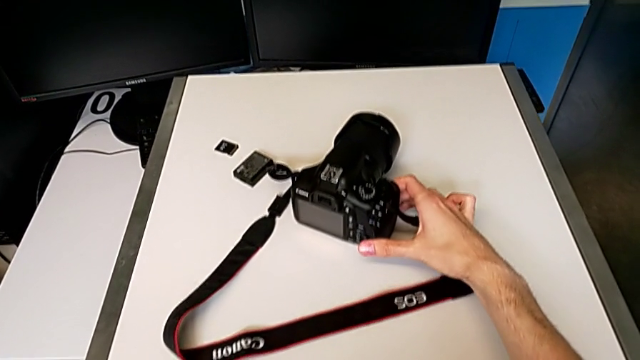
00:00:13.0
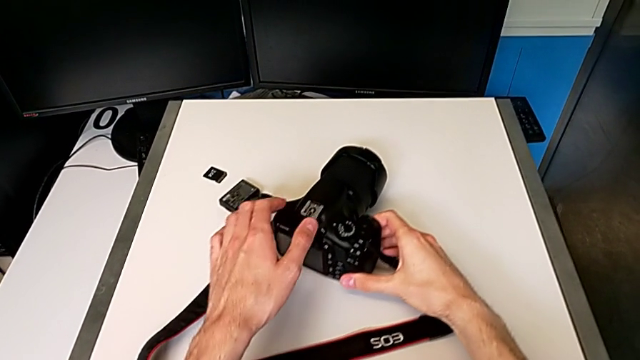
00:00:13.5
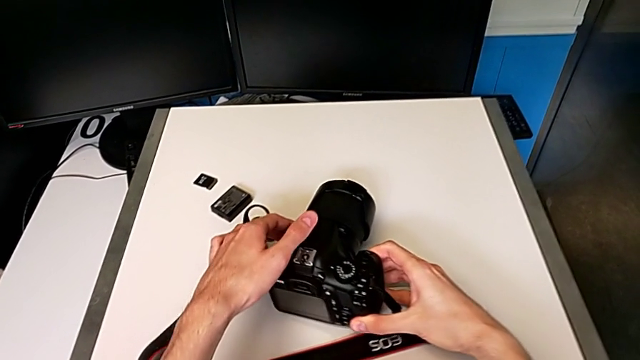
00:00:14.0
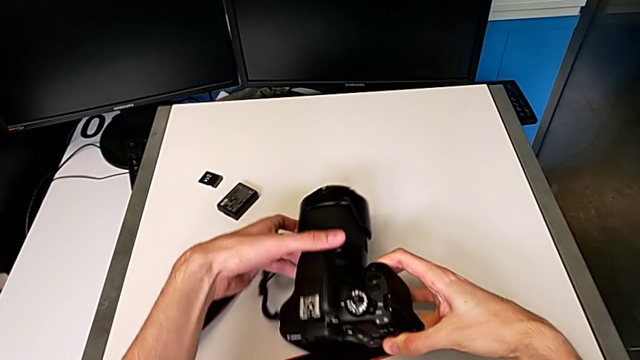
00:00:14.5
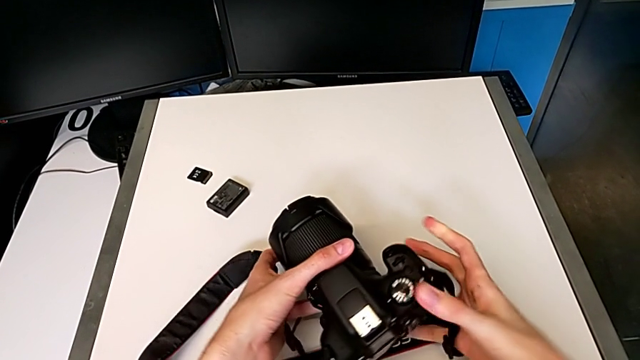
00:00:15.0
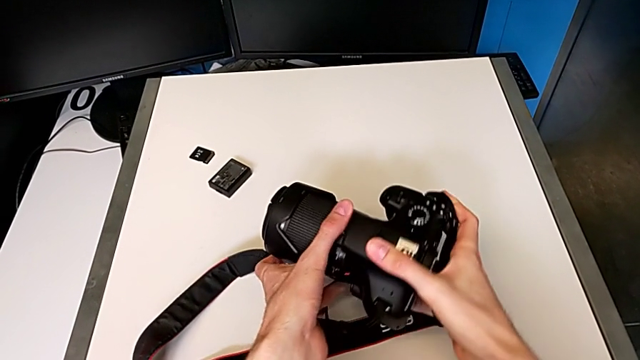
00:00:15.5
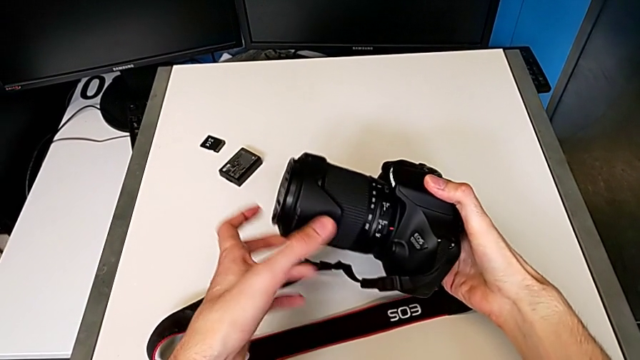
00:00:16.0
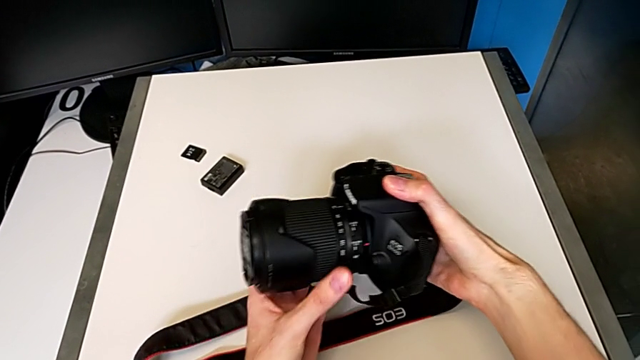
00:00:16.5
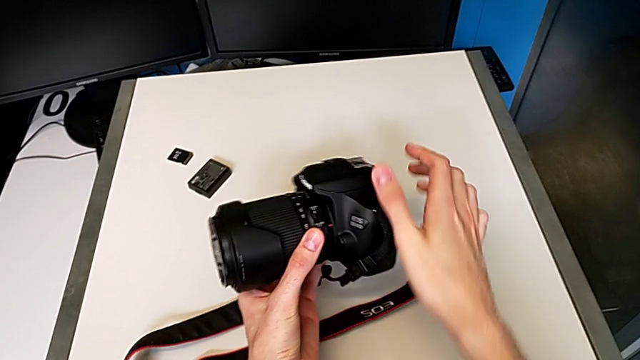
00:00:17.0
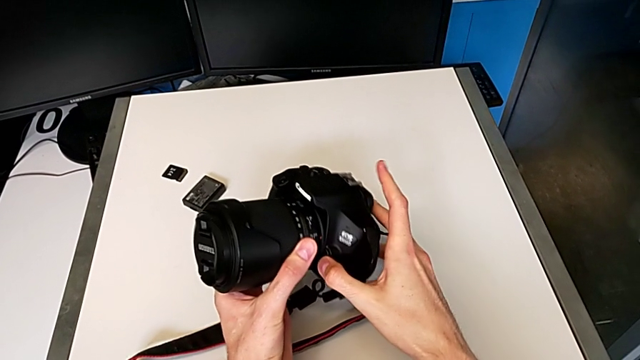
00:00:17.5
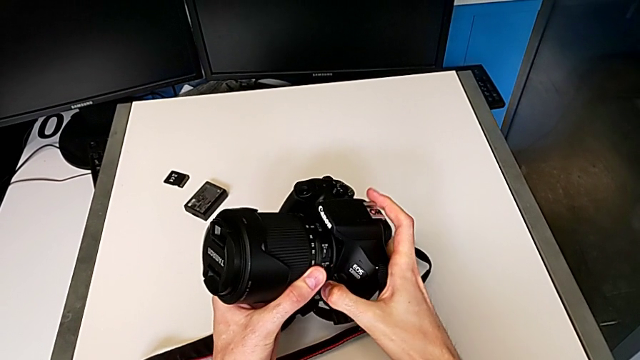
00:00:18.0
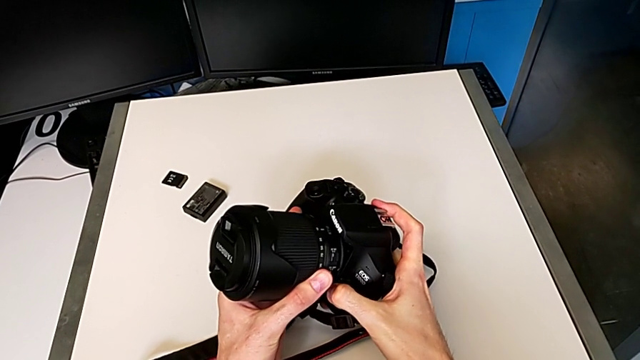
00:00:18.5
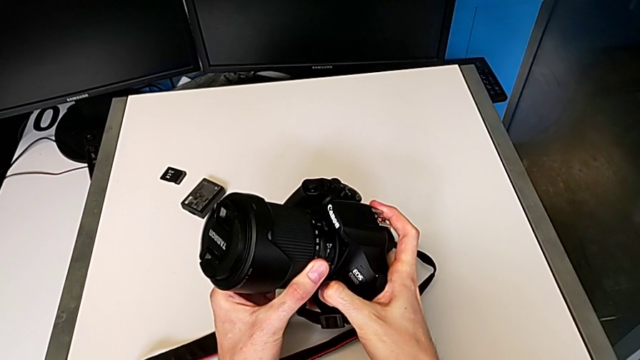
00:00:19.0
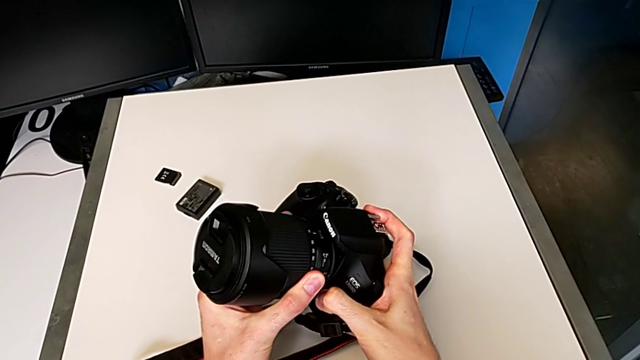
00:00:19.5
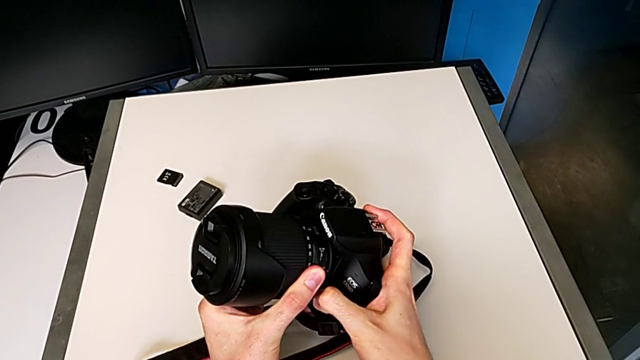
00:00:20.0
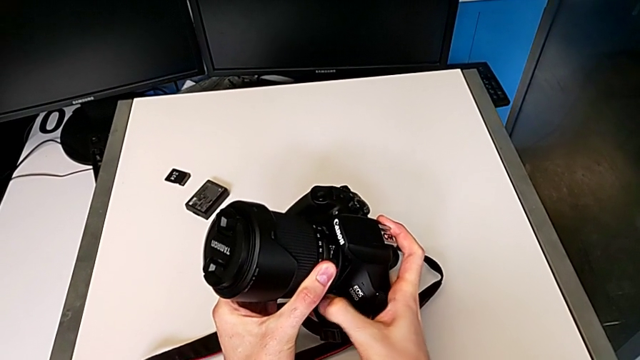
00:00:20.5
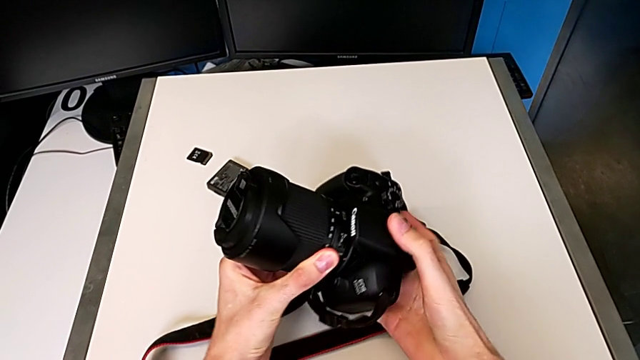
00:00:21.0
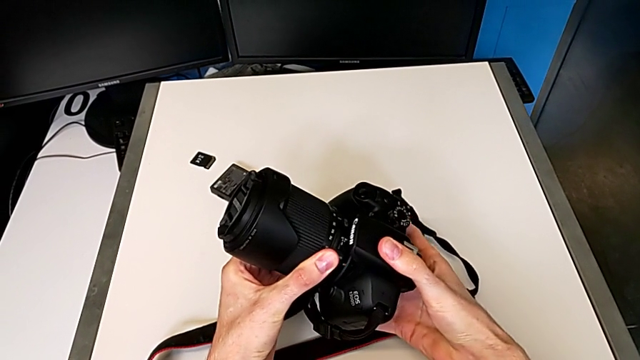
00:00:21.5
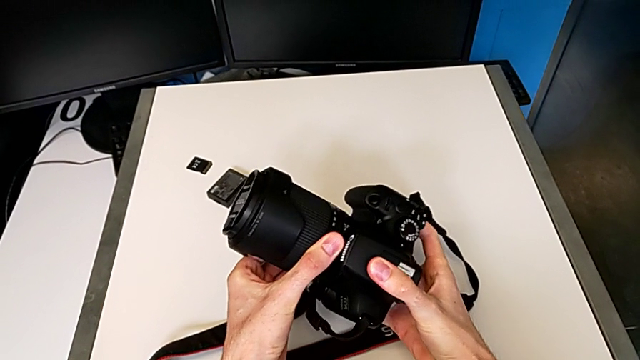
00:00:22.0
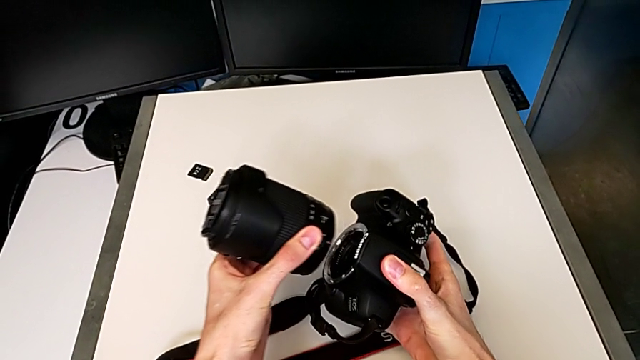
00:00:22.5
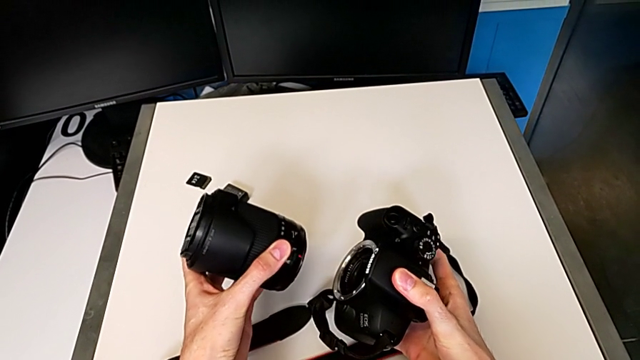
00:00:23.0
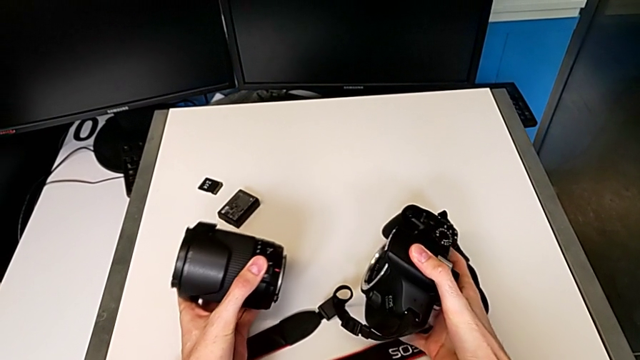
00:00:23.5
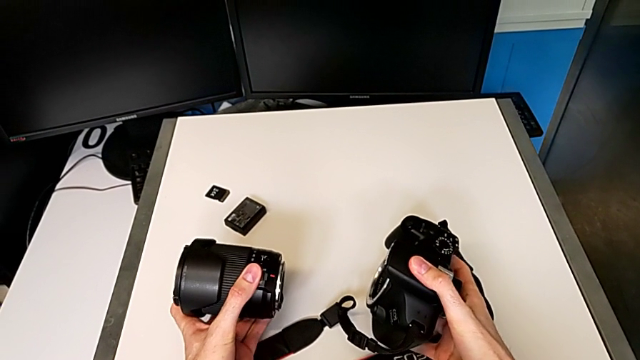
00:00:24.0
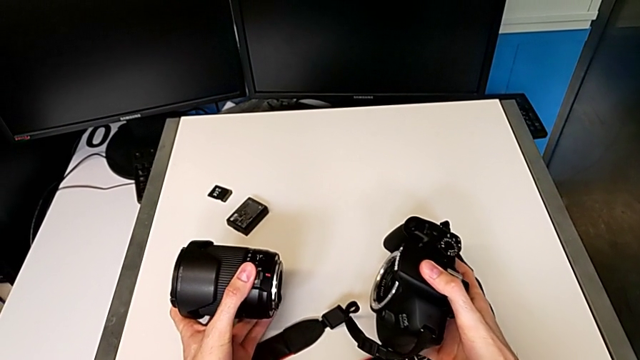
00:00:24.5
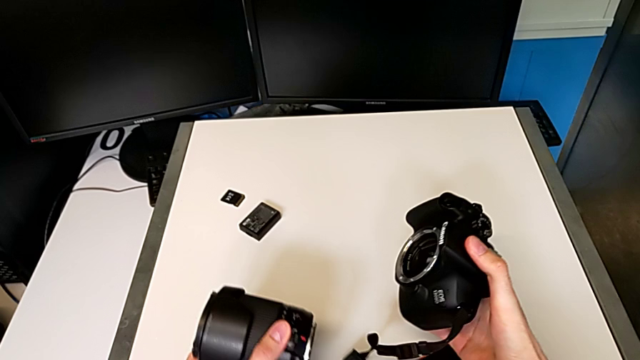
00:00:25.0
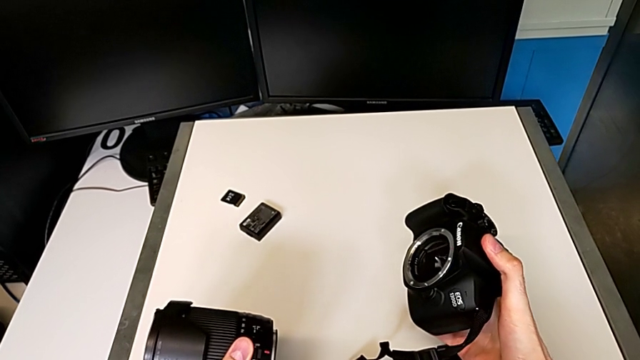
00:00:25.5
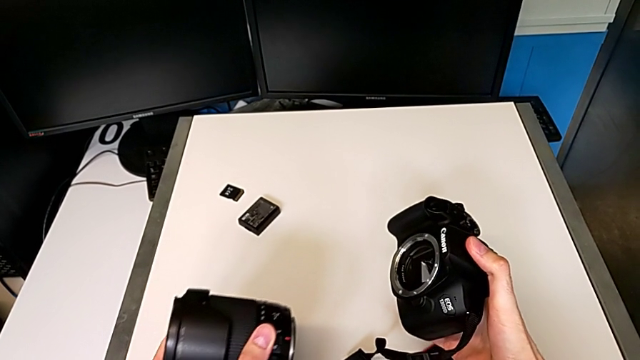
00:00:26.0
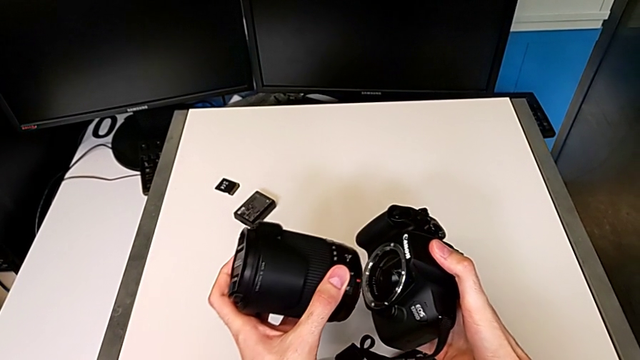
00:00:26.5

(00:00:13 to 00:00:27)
The camera wearer detaches the lens. They grab the DSLR, rotate it, press the release button, rotate the lens, withdraw it and hold it.

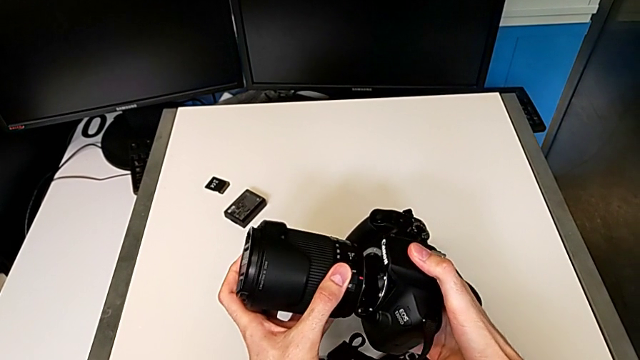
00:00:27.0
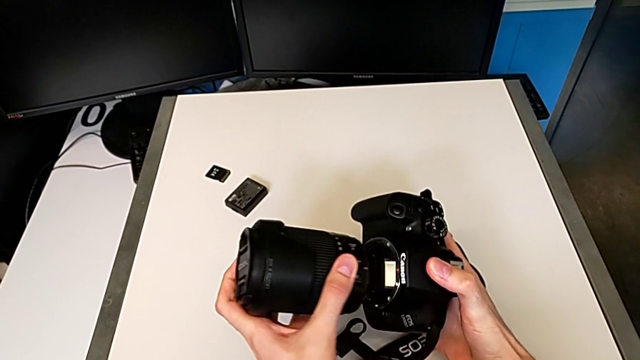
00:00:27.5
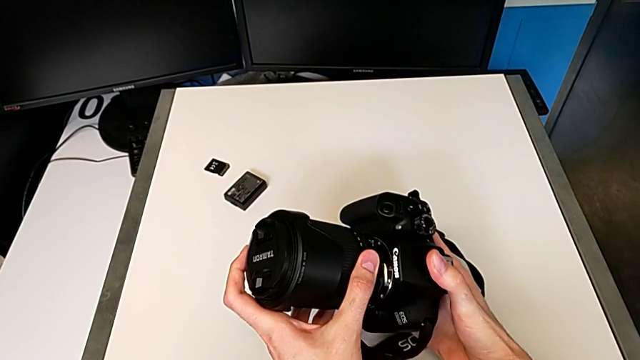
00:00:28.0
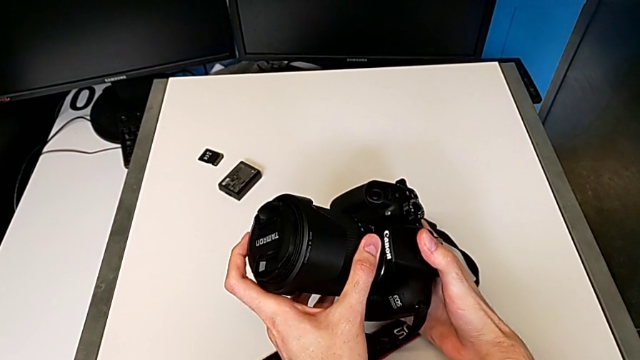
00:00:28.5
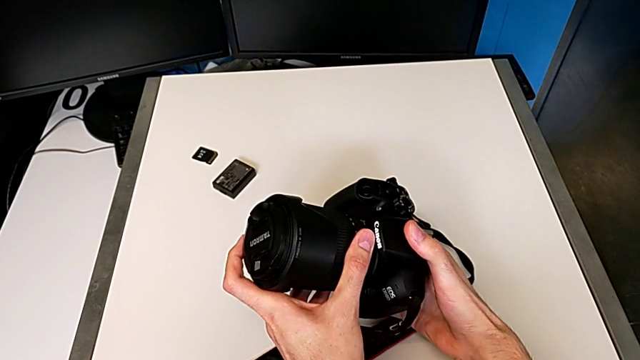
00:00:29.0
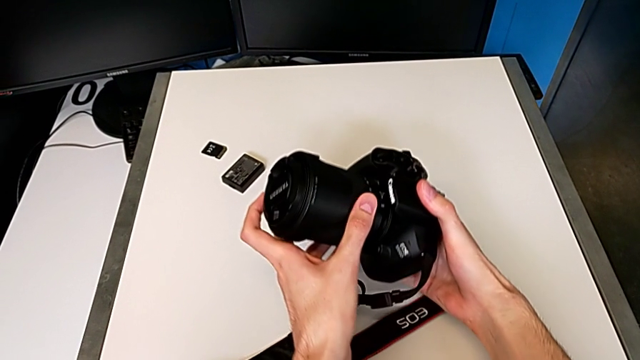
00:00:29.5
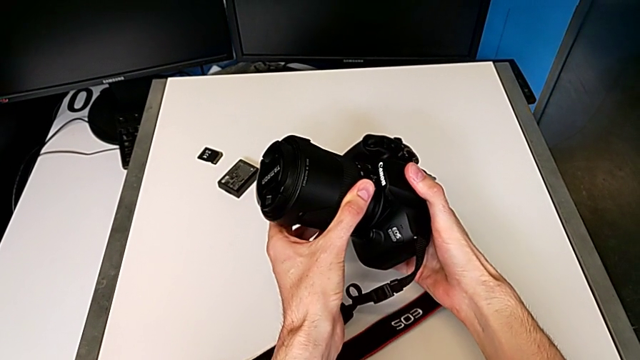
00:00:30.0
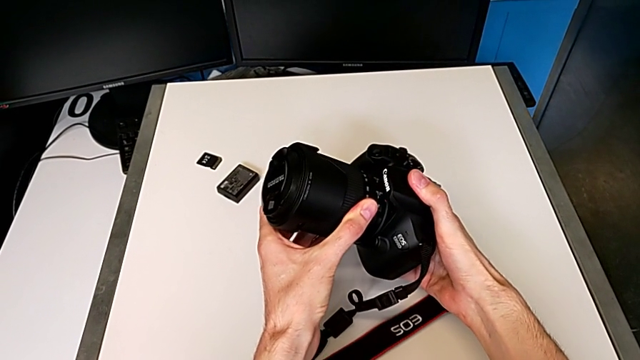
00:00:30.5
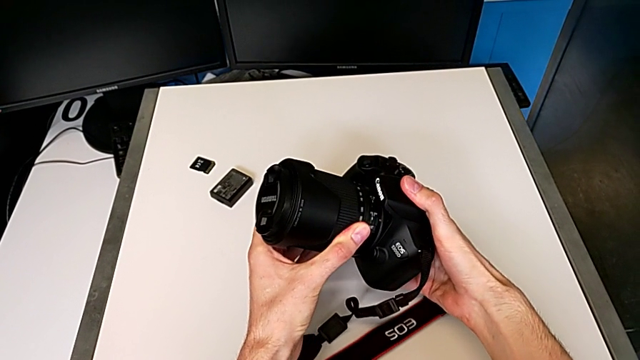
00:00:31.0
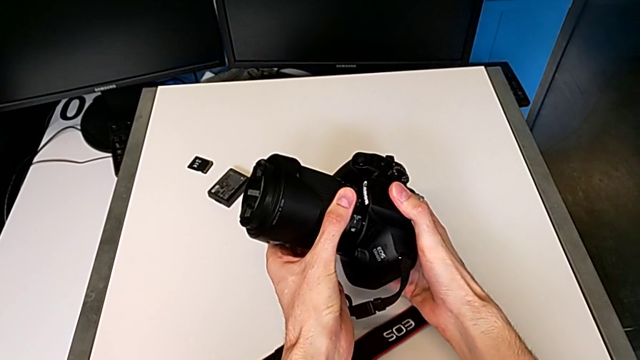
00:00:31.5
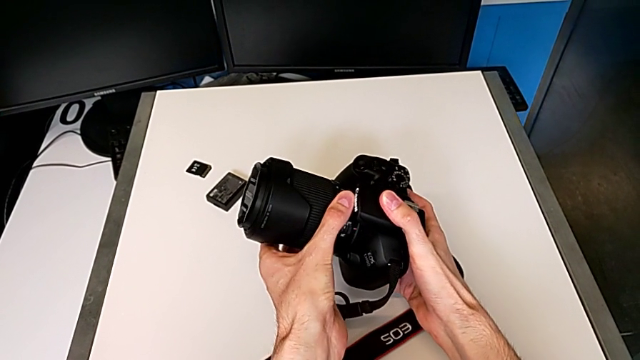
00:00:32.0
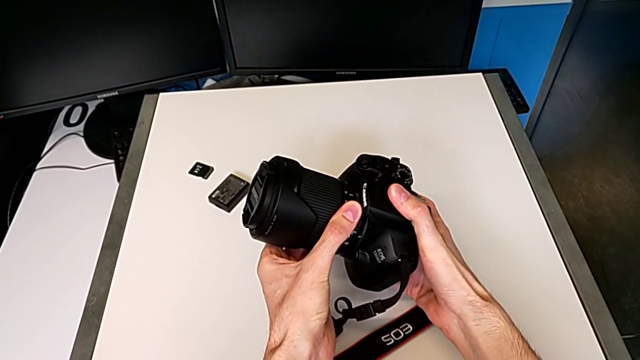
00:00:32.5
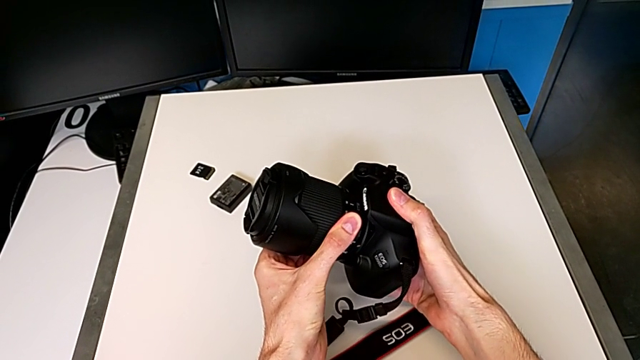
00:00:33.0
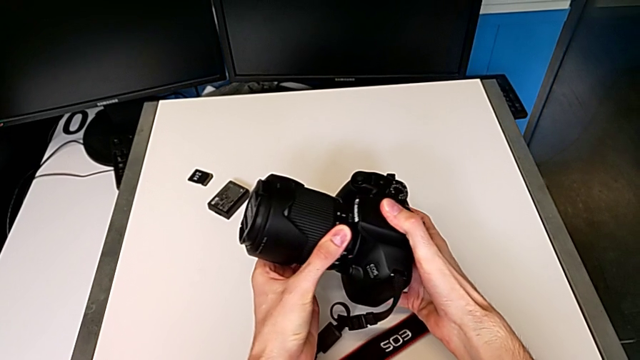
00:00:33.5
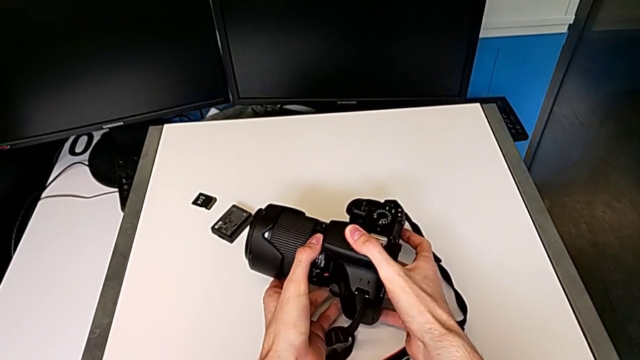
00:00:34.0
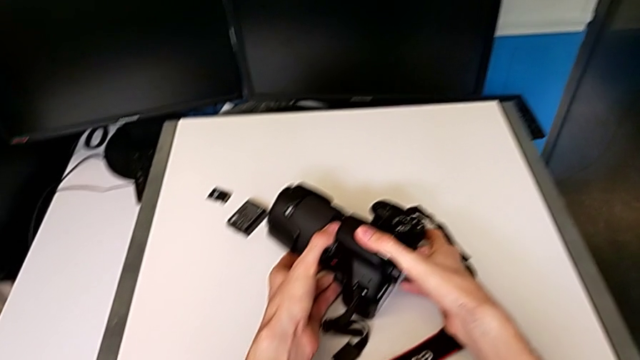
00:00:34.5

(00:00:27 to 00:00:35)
The camera wearer attaches the lens. They rotate the lens and assemble it.
